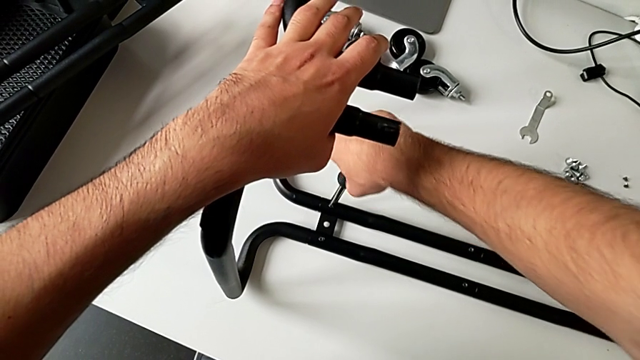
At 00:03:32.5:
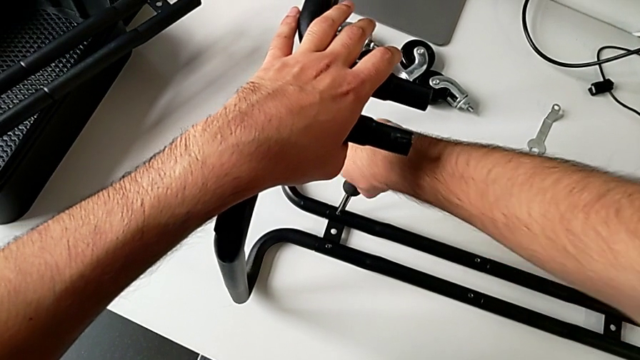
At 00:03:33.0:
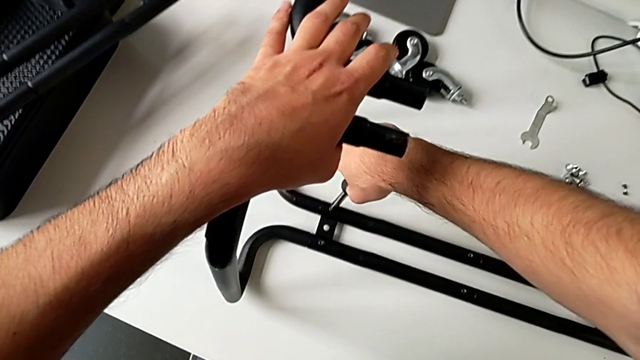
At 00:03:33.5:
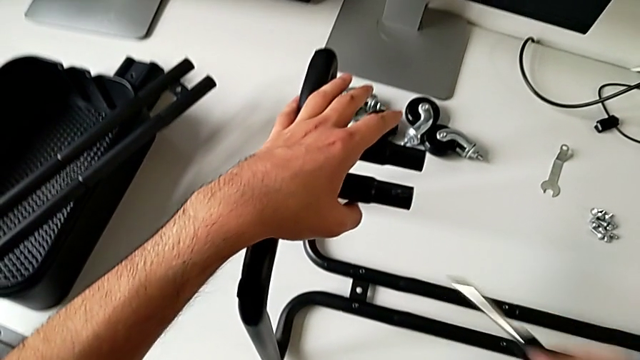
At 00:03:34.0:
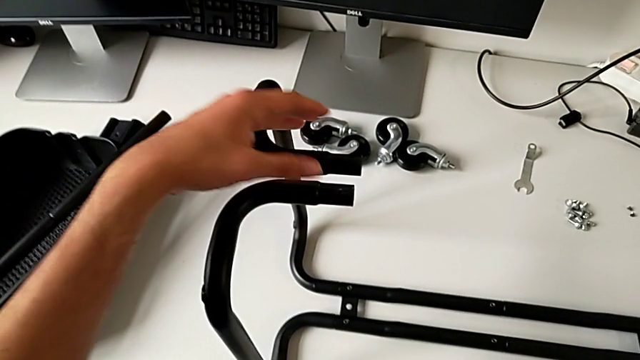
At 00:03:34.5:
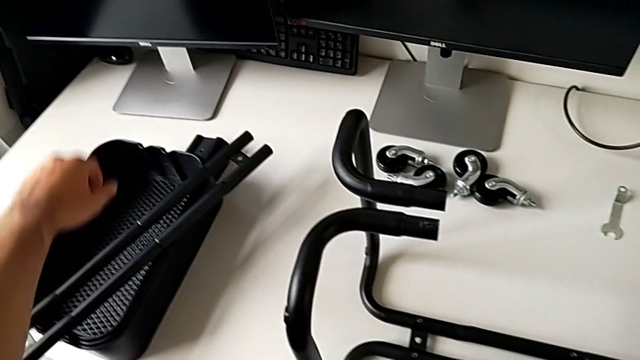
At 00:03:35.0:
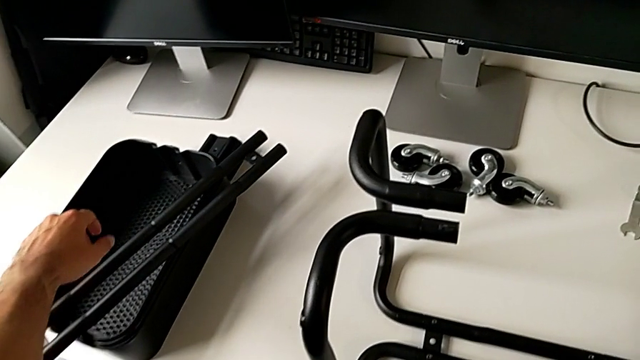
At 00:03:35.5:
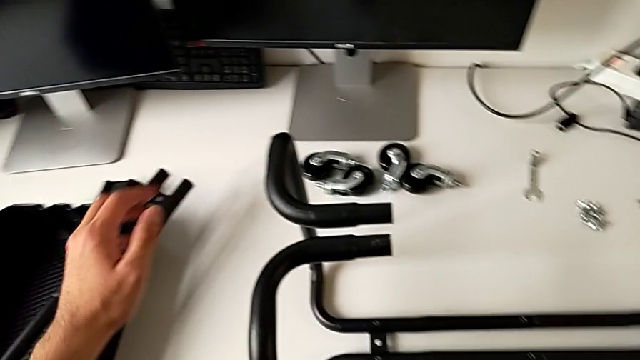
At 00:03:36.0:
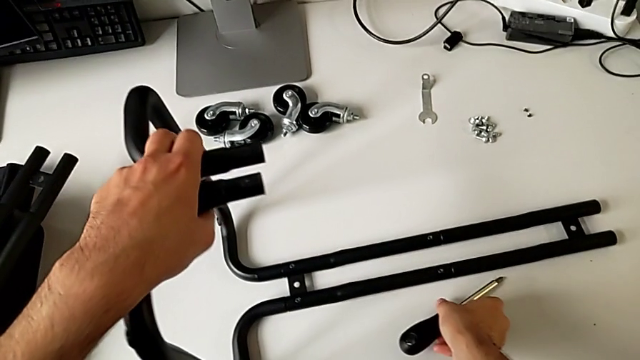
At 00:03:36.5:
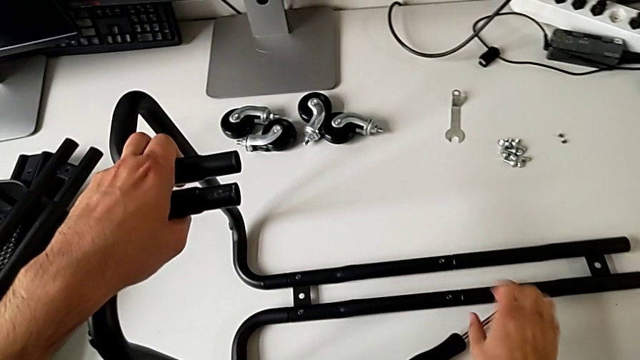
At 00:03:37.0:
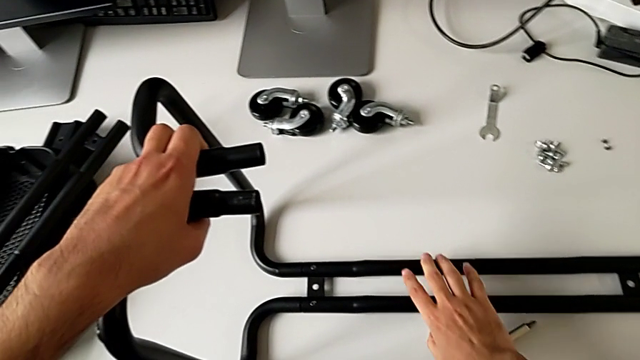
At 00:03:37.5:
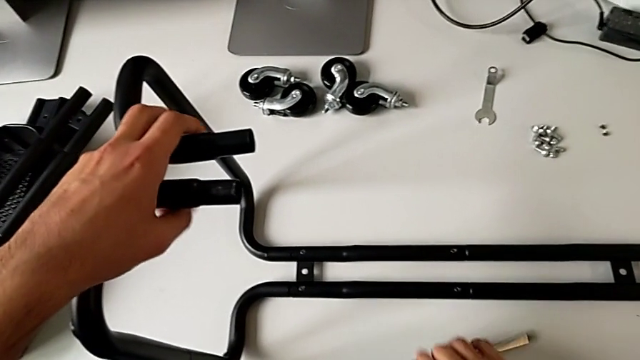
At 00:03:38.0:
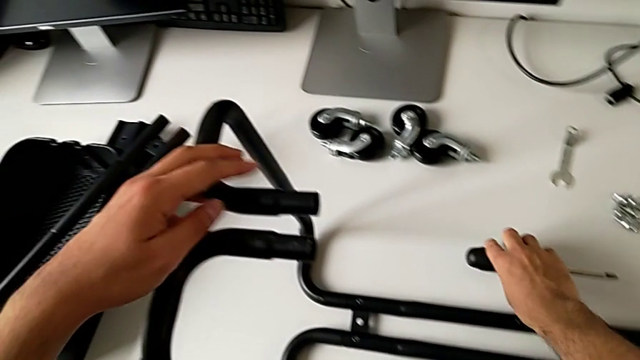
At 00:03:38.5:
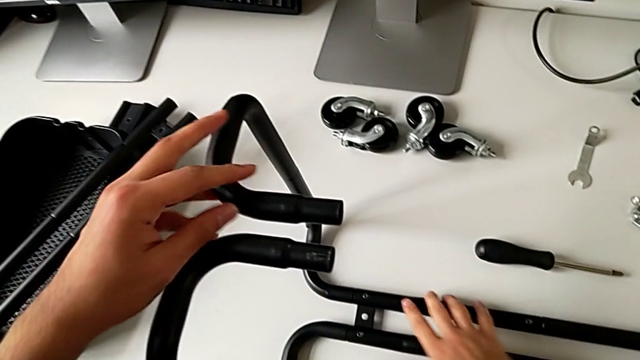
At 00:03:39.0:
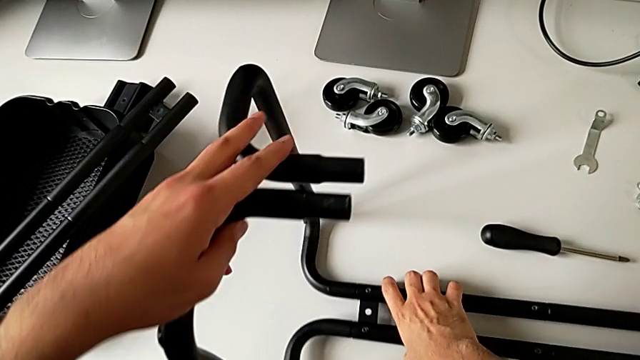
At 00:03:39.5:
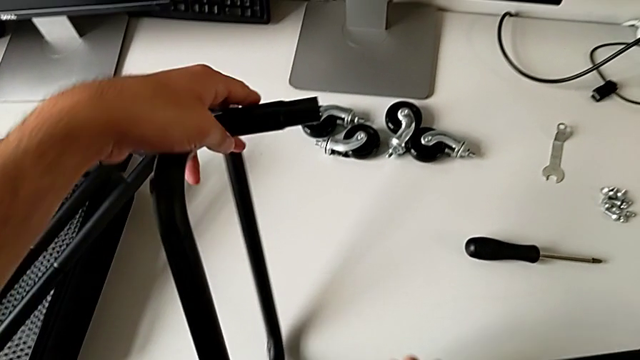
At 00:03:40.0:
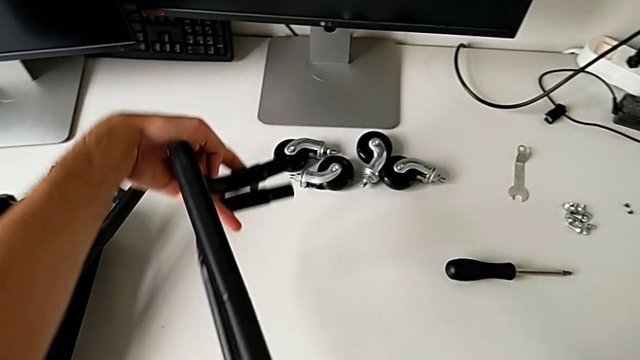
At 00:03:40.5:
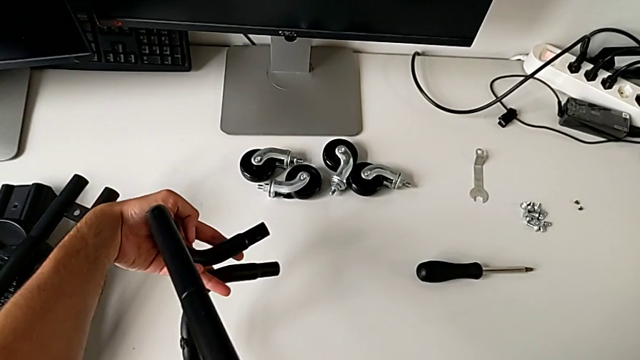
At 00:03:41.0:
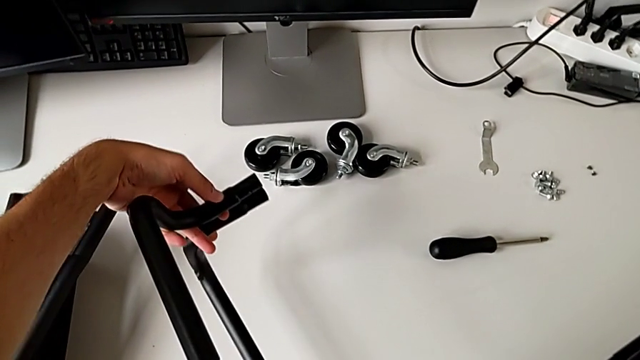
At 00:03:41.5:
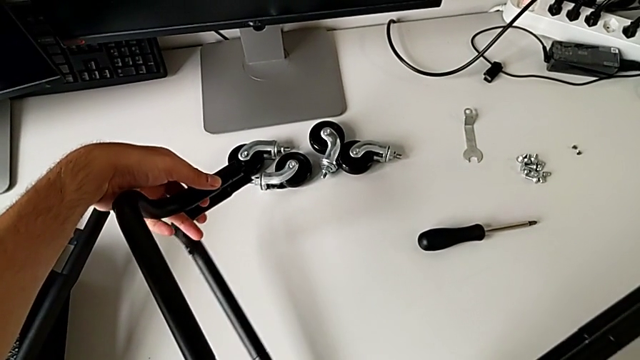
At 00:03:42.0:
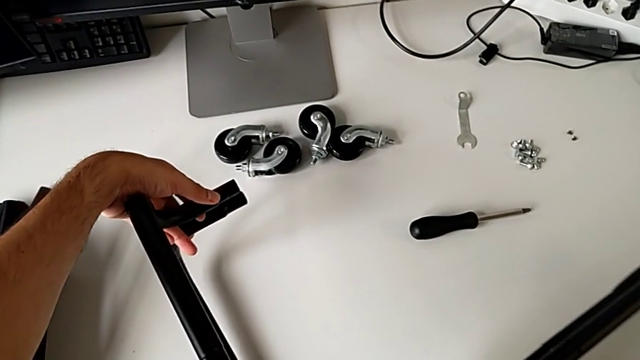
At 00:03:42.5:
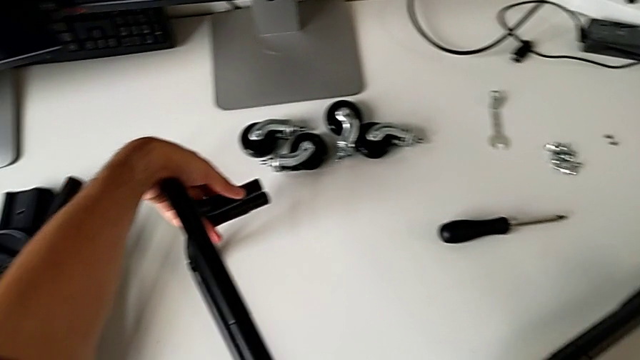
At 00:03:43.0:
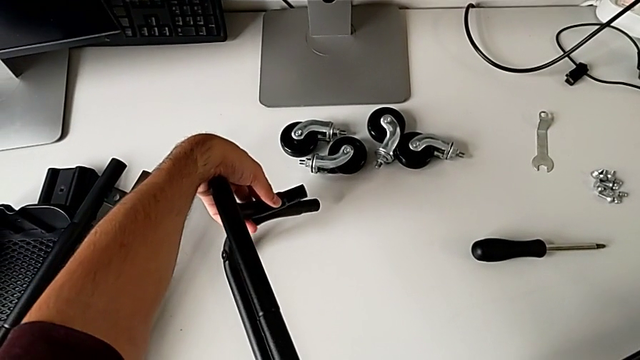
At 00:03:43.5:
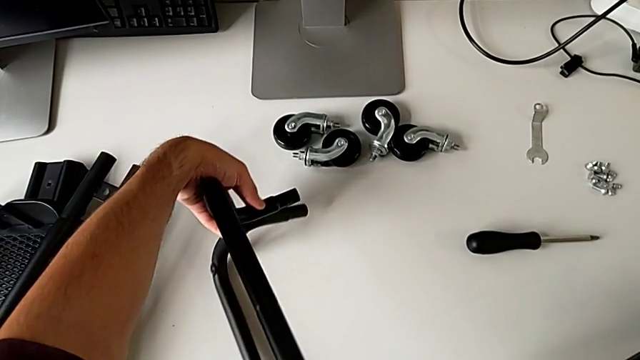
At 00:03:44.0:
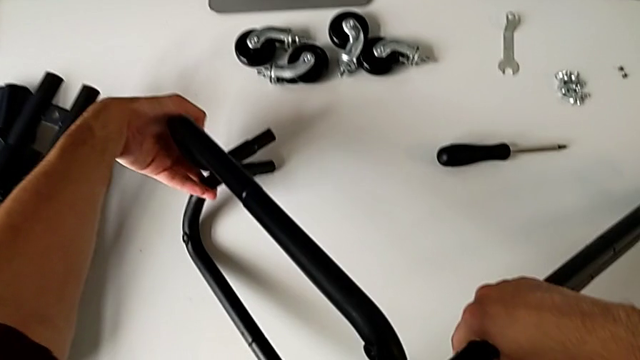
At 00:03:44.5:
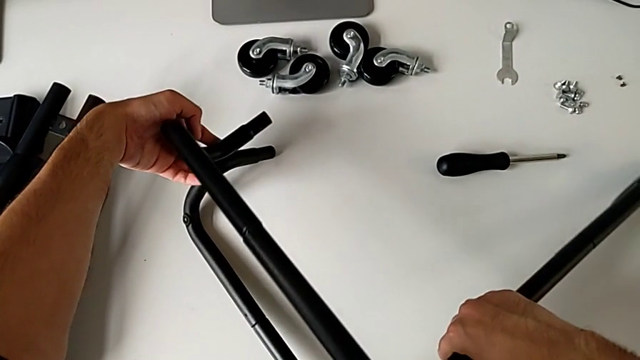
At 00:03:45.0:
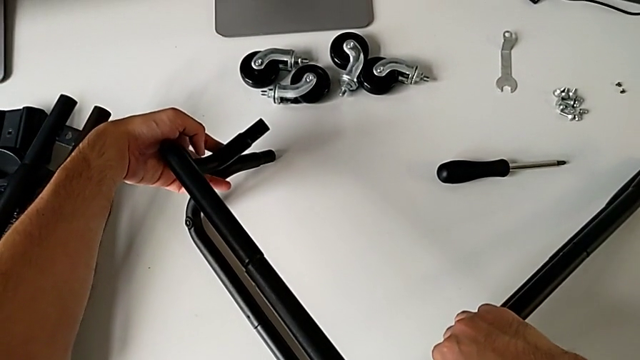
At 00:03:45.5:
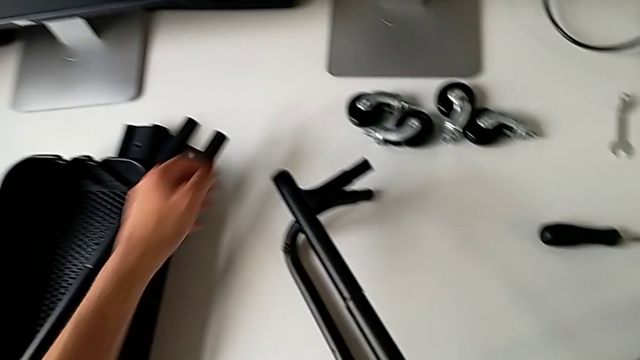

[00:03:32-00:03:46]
The camera wearer is assembling the sidebars with the base frame. They screw the hexagon cap nut, approach the leg, place the screwdriver and flip the utility cart.

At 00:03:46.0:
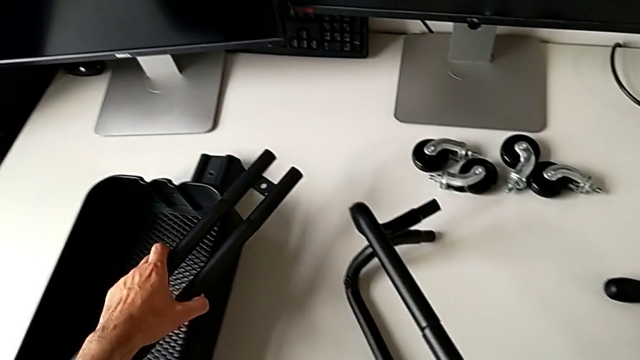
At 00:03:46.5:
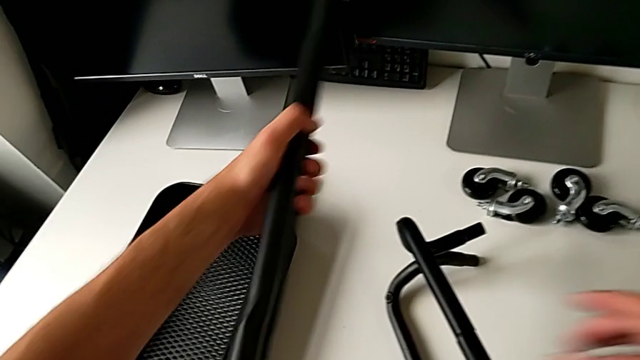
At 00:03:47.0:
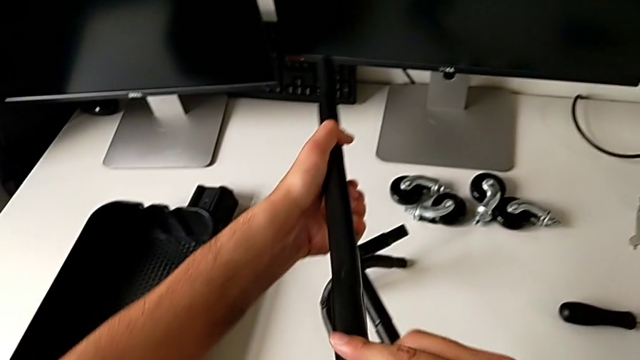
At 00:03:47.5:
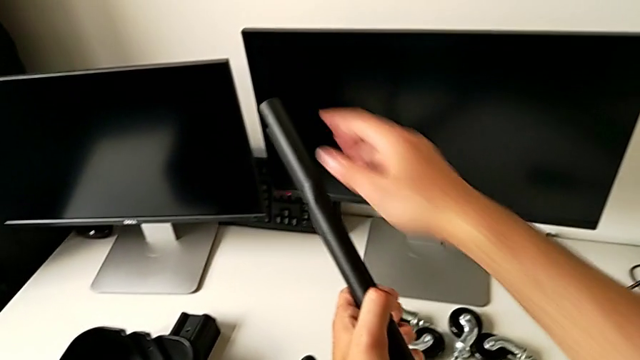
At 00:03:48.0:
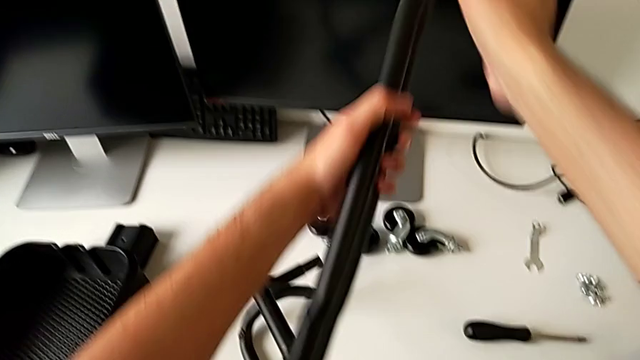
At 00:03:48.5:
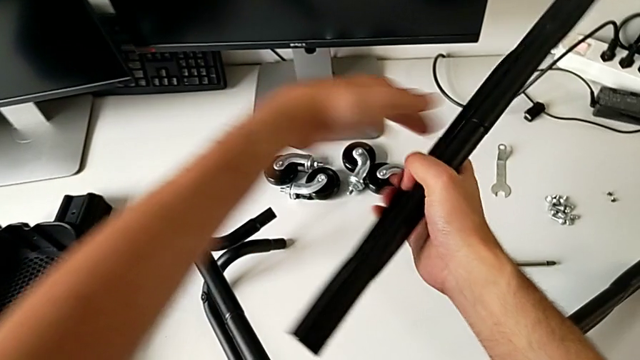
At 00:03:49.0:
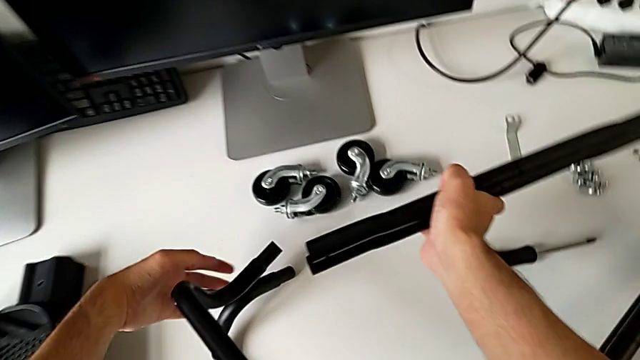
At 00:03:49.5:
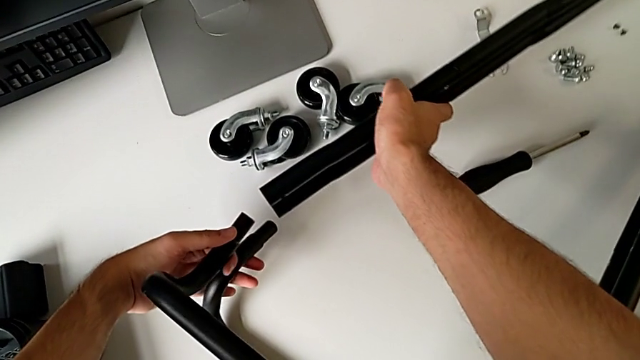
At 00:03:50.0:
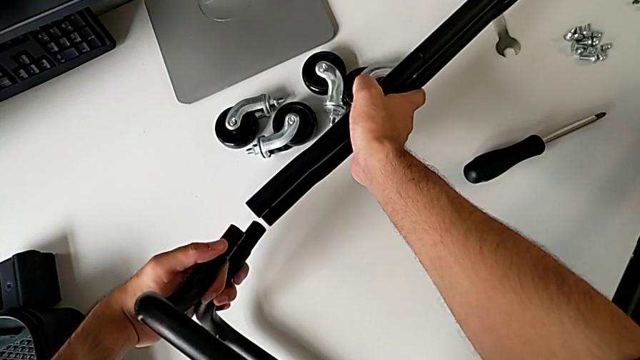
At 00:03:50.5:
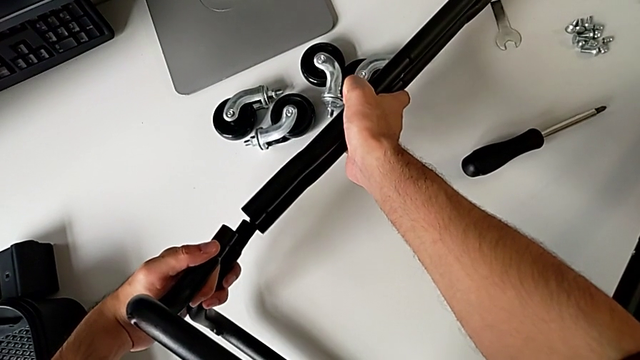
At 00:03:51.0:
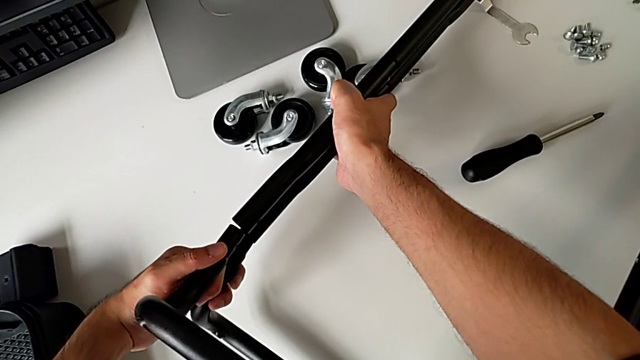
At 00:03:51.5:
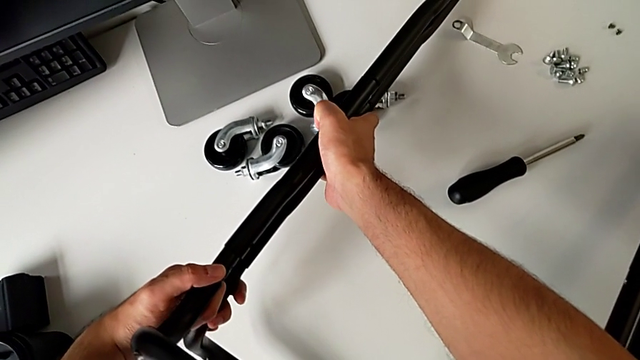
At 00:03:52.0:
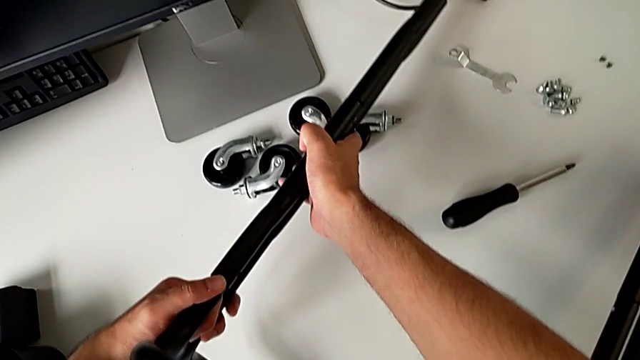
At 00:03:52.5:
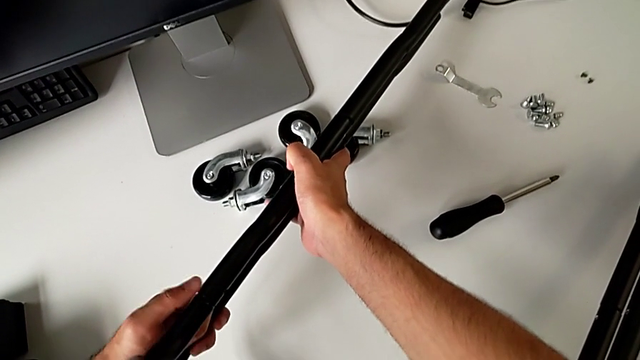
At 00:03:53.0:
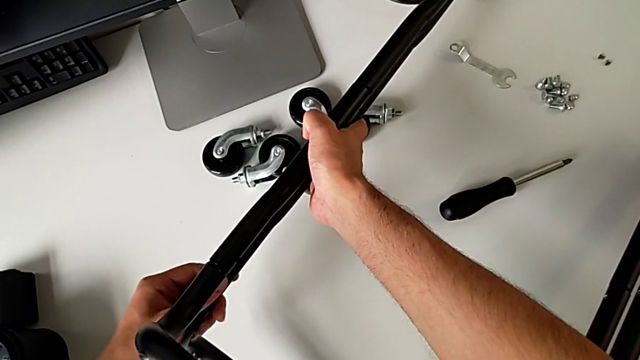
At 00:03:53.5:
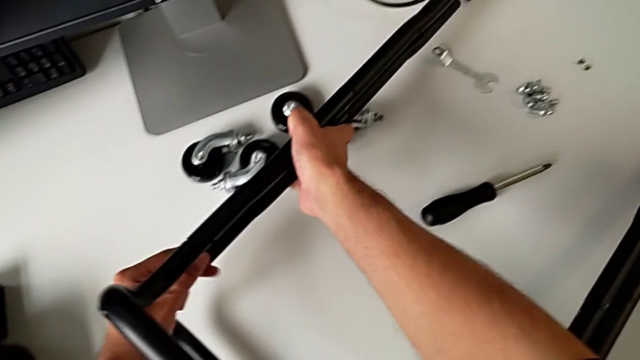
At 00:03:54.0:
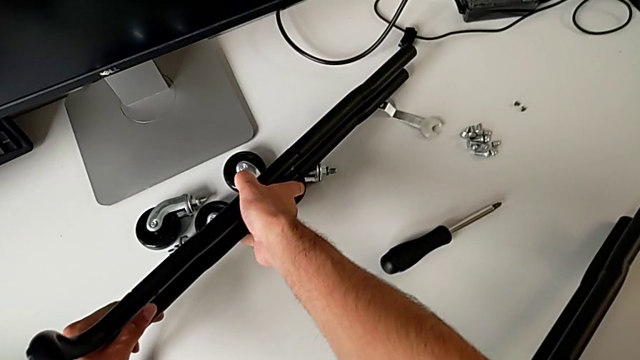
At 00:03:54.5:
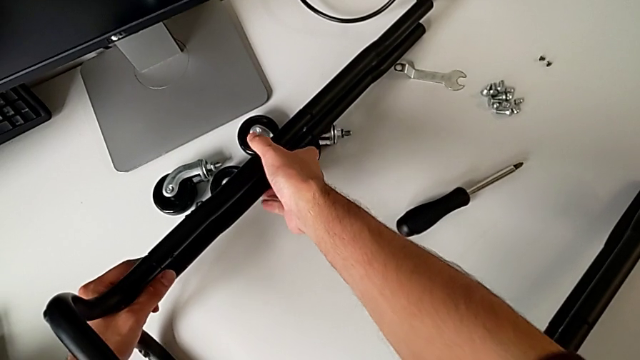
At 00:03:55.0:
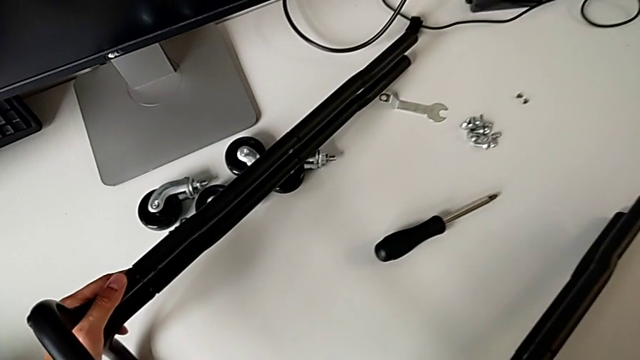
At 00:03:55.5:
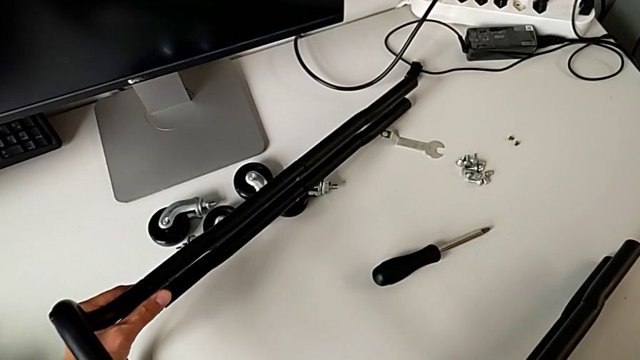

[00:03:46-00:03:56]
The camera wearer is assembling the sidebars with the base frame. They grab the leg and assemble it.
